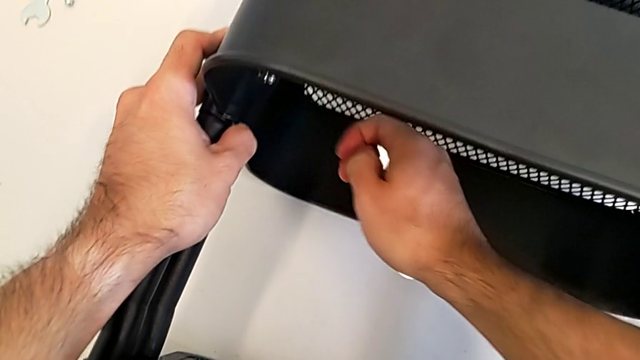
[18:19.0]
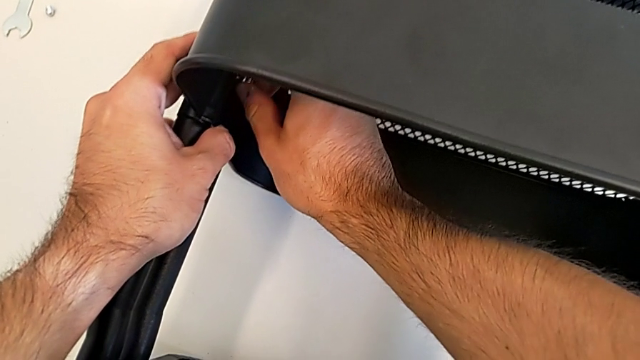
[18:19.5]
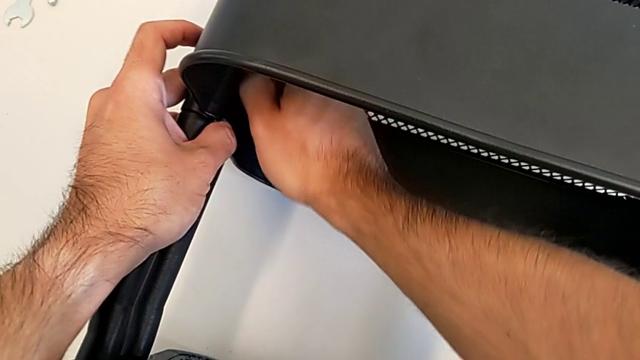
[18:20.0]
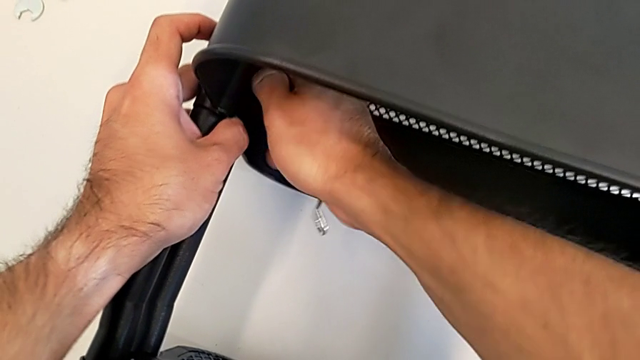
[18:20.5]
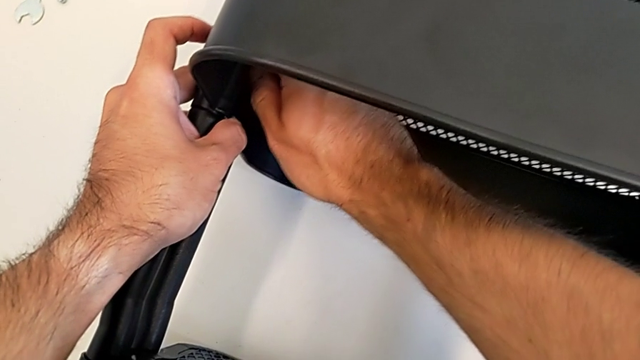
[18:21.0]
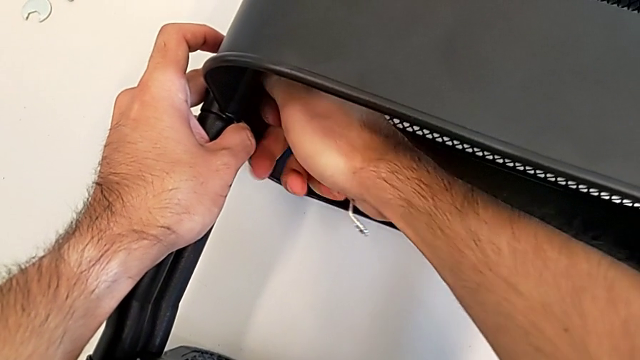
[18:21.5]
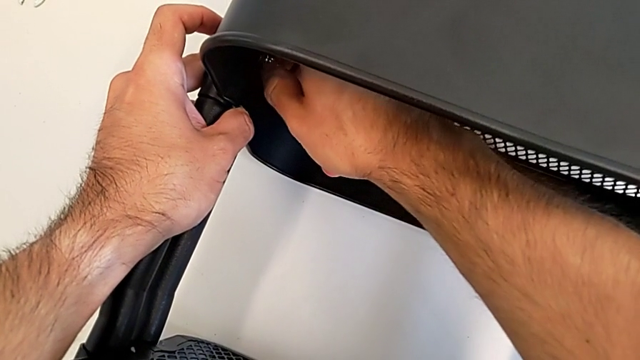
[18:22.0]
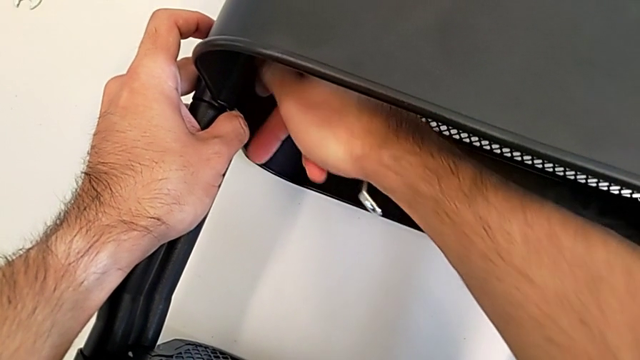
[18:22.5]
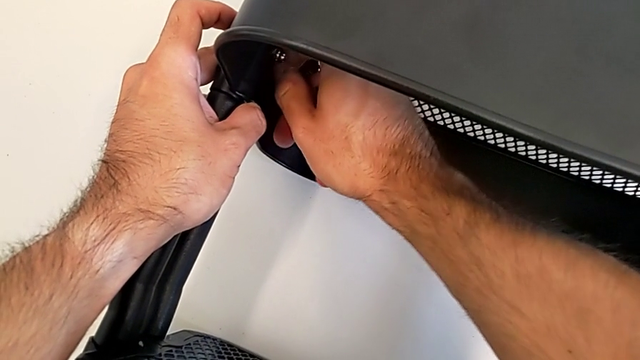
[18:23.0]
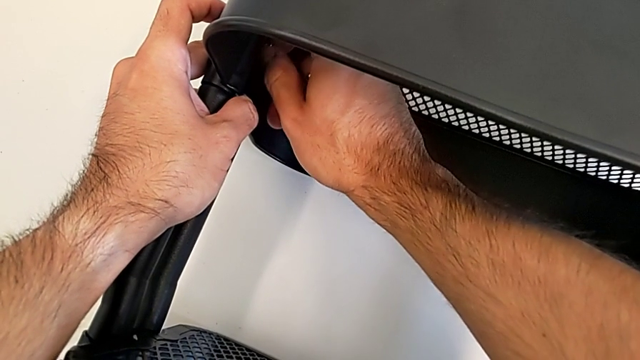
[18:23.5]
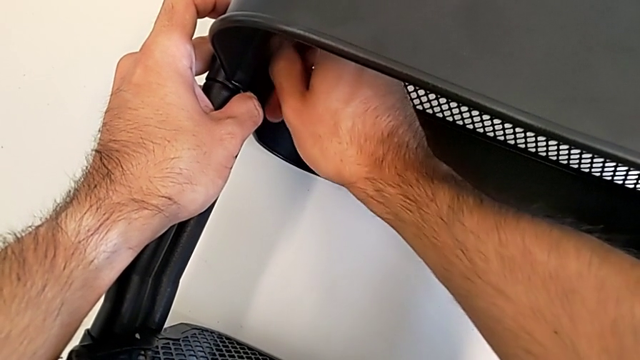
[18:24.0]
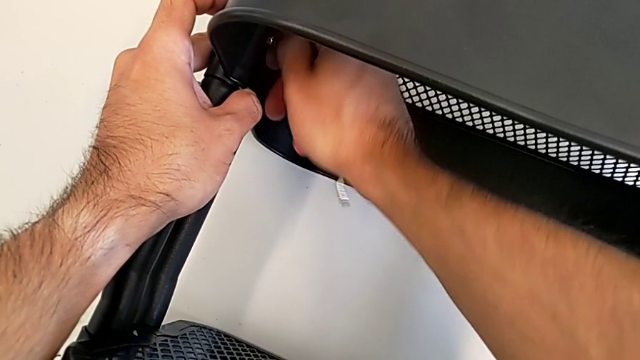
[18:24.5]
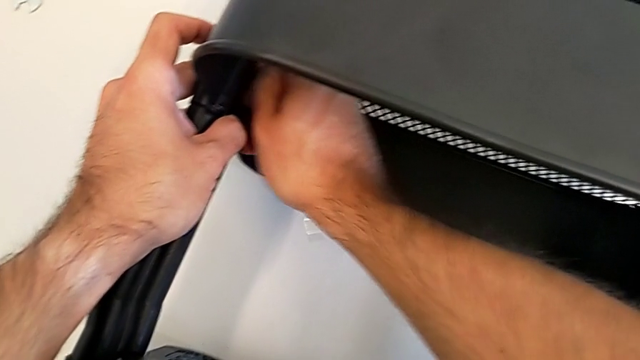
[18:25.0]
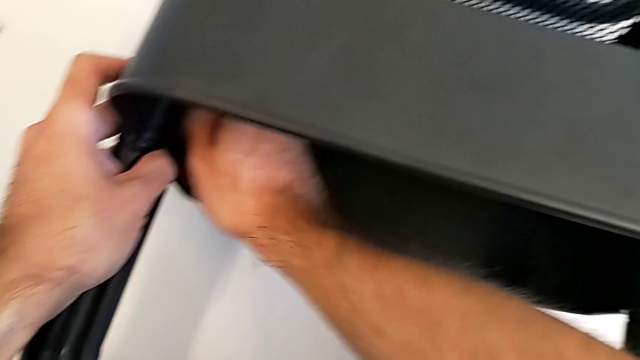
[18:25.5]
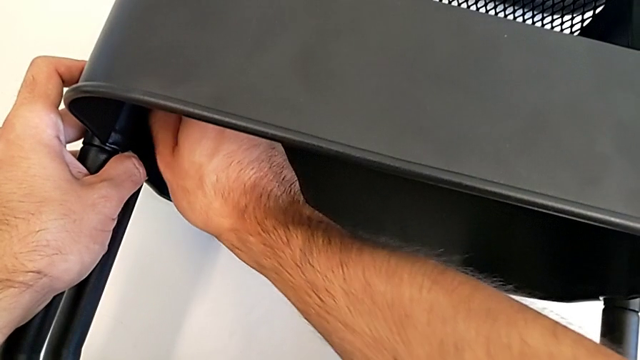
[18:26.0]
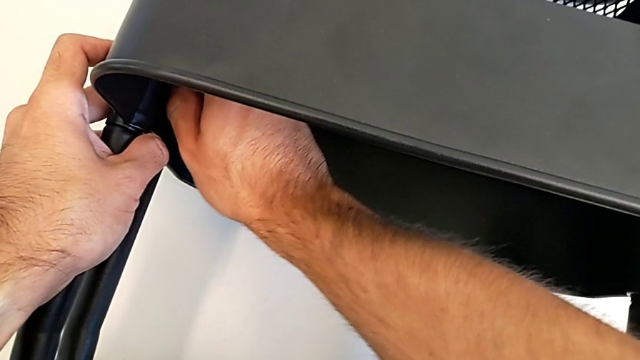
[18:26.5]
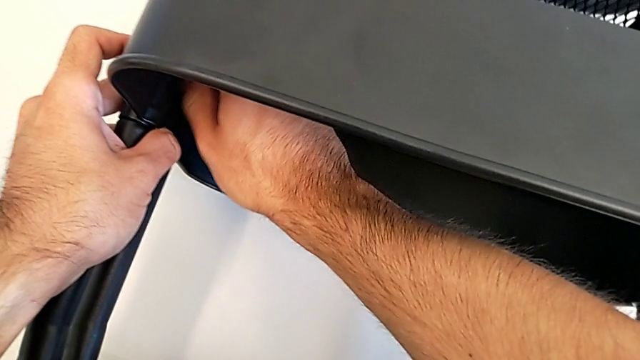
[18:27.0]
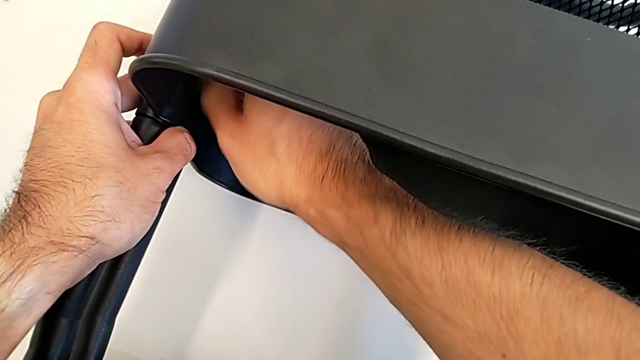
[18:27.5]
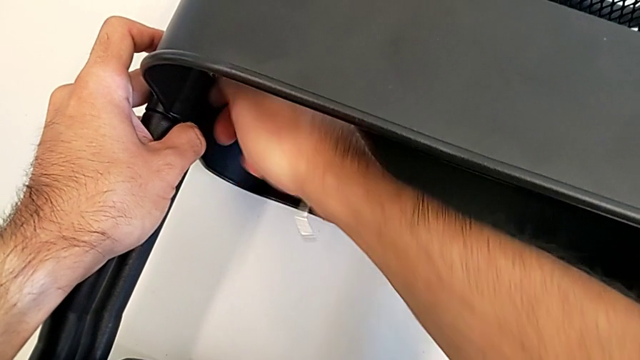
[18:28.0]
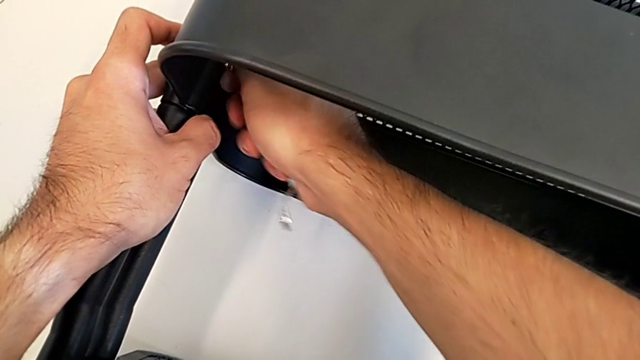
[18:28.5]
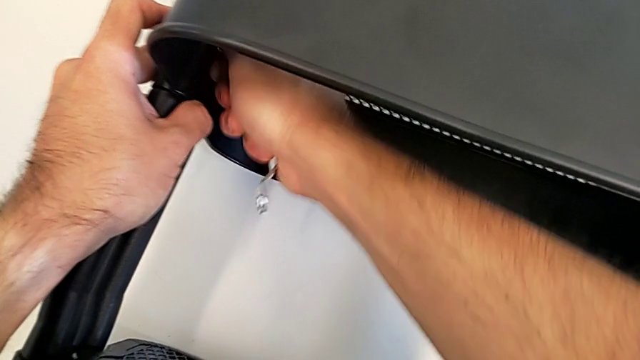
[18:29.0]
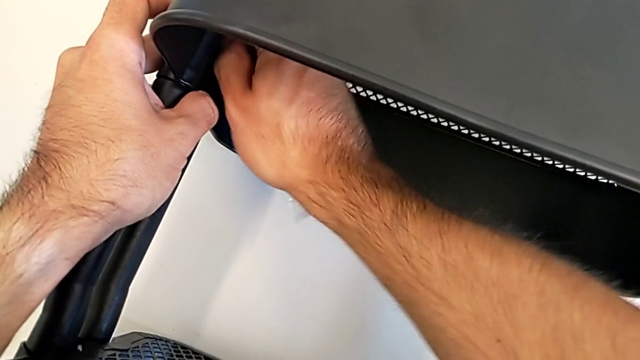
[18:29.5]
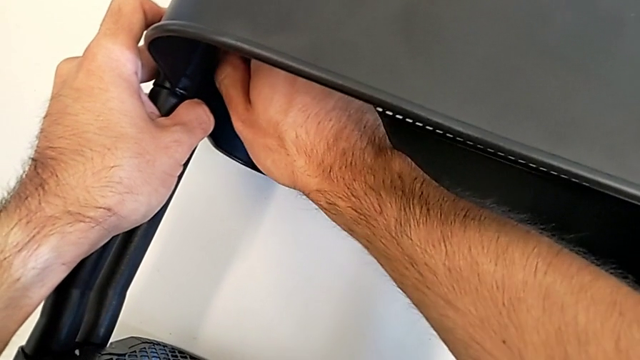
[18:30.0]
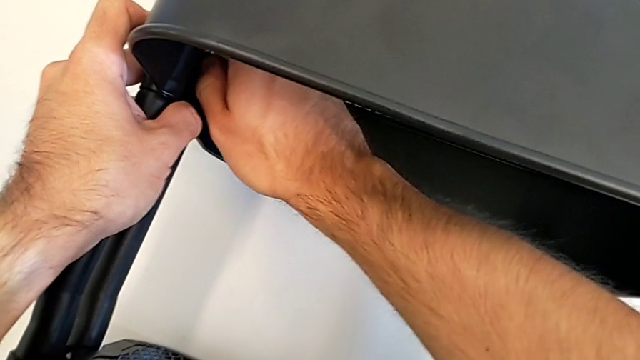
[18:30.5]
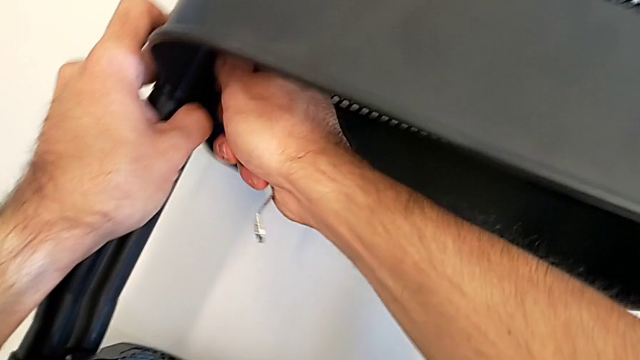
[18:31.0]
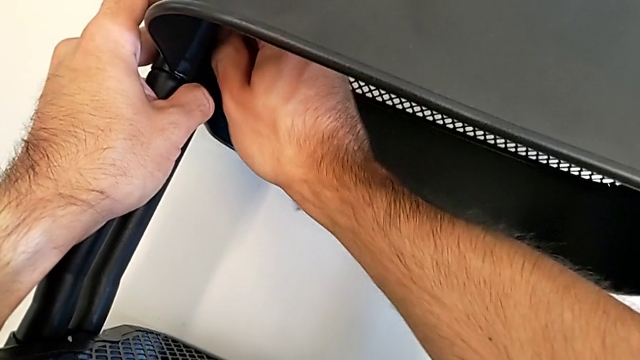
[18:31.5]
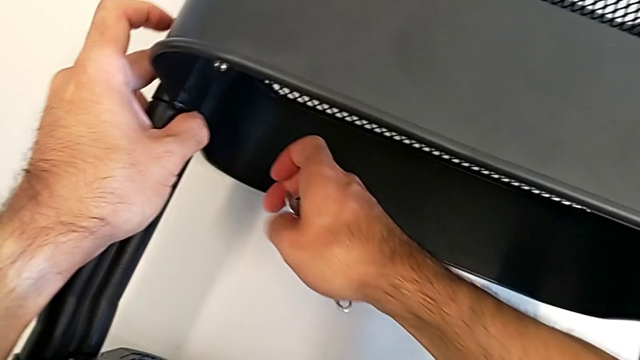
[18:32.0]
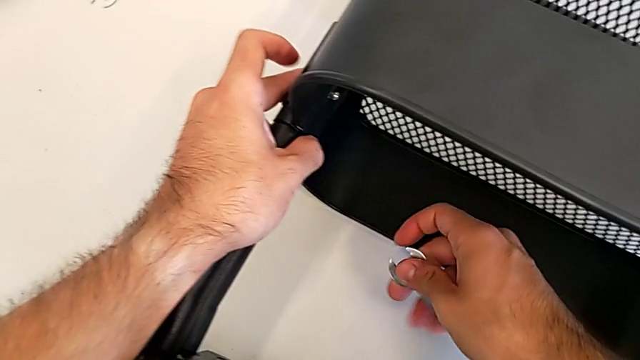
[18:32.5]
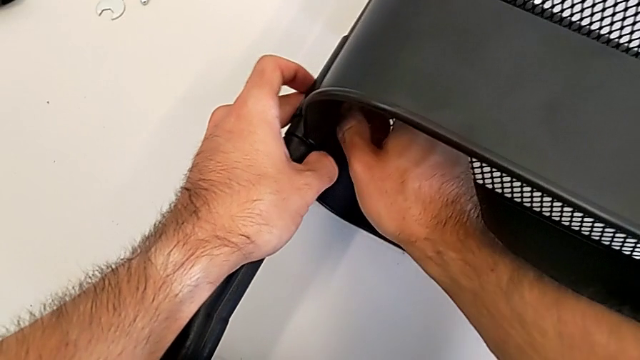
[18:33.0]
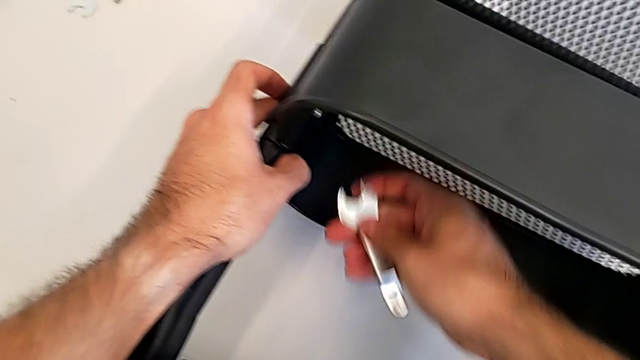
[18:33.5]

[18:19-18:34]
The camera wearer is screwing the middle grid tray. They keep screwing the hexagon cap nut.

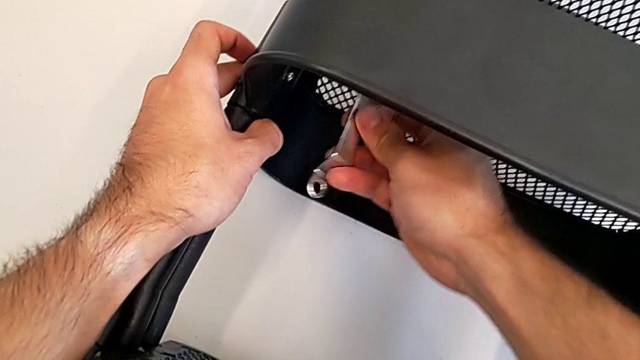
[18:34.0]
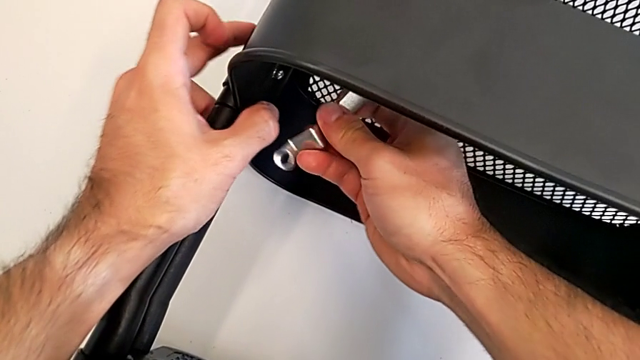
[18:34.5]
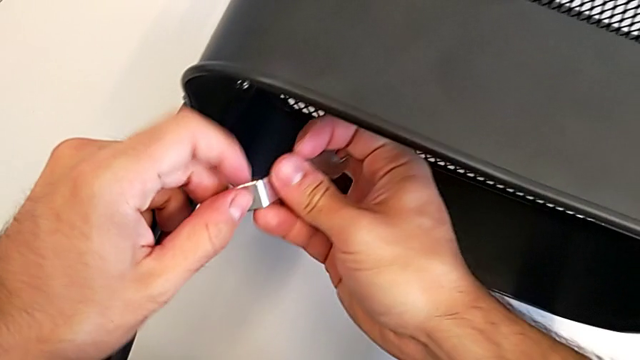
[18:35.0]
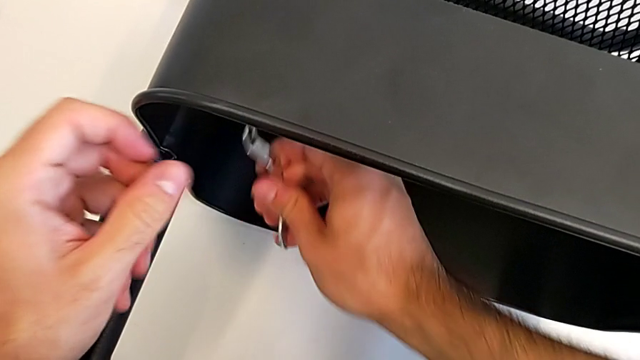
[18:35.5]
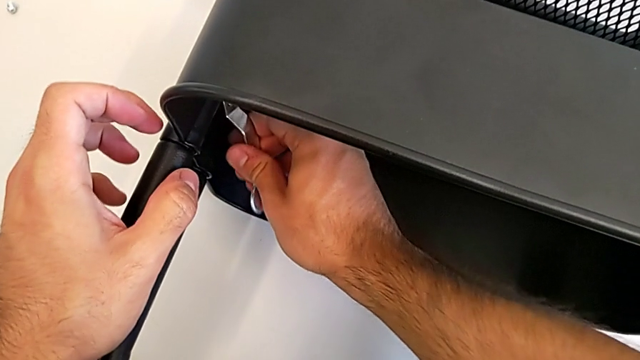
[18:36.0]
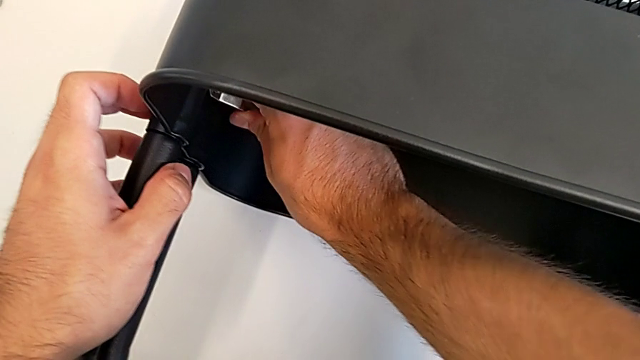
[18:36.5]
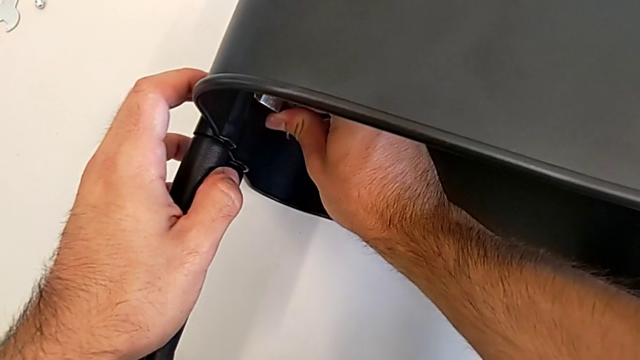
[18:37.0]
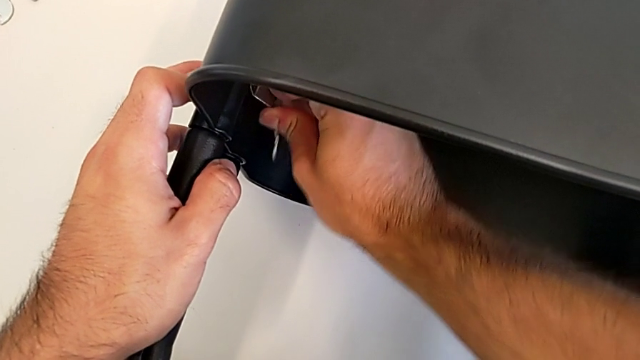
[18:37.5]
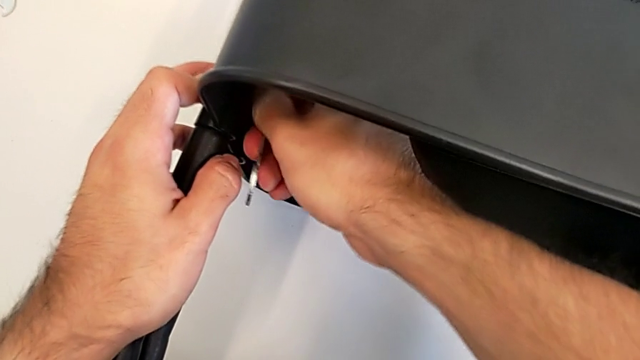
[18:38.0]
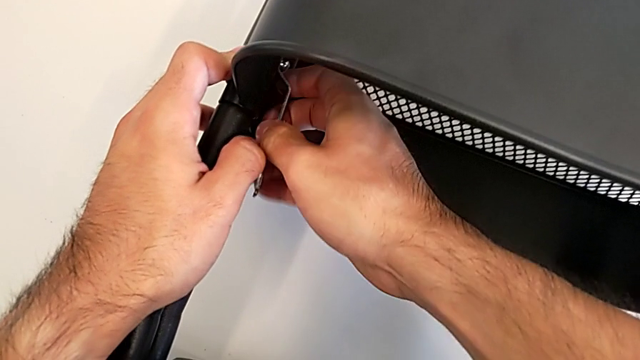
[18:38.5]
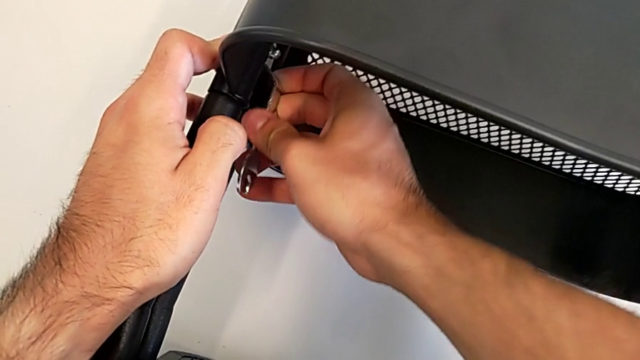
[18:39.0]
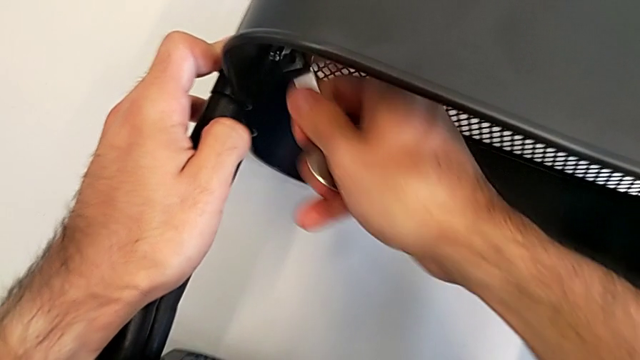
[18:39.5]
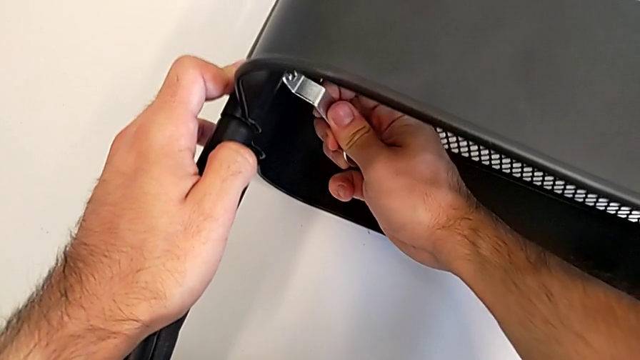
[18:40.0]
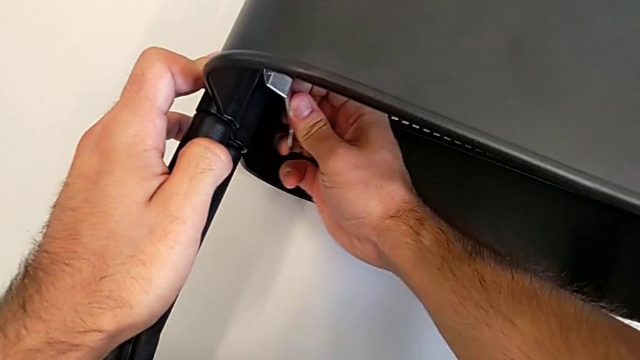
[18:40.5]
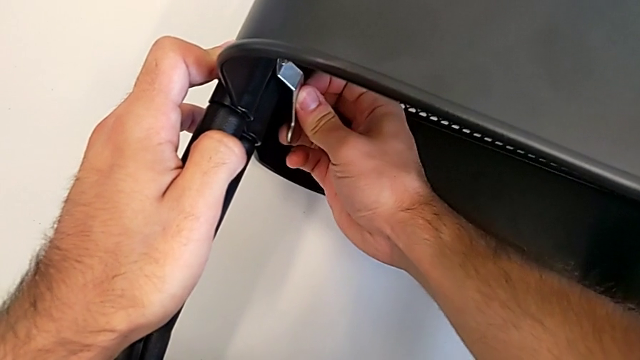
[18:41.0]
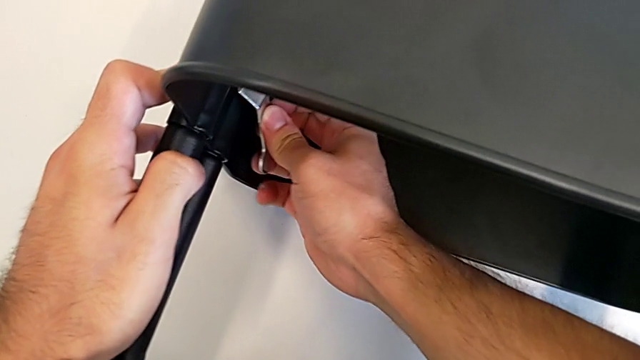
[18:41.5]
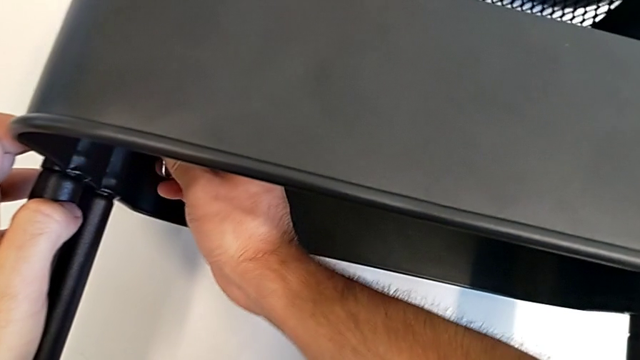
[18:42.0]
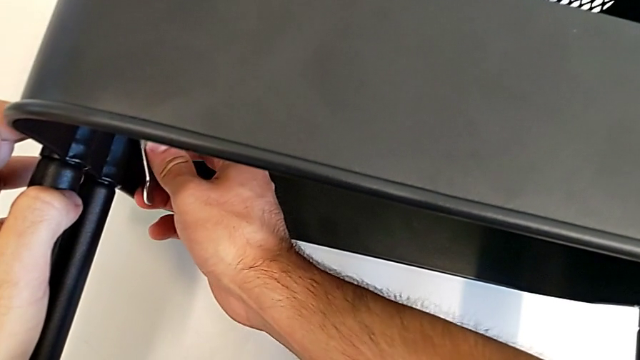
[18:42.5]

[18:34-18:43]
The camera wearer is screwing the middle grid tray. They keep screwing the hexagon cap nut.
